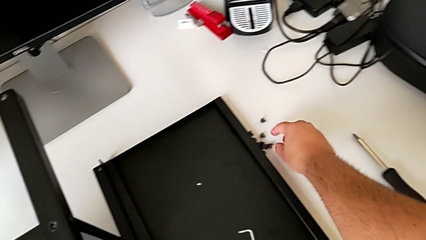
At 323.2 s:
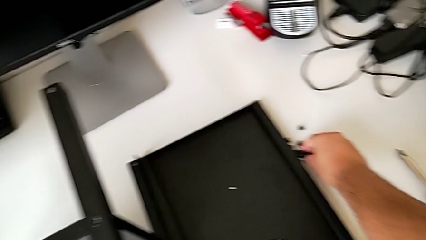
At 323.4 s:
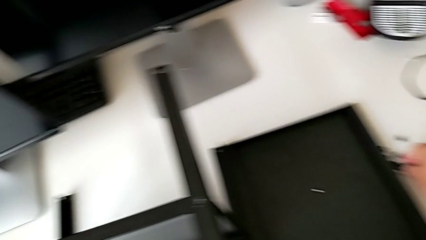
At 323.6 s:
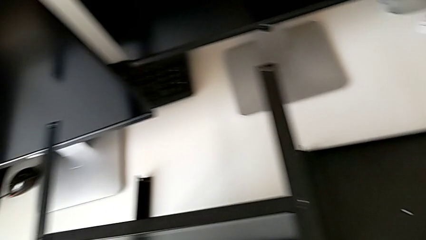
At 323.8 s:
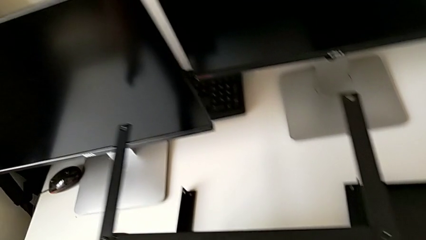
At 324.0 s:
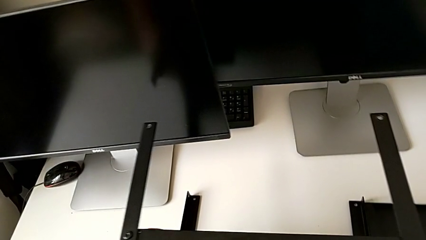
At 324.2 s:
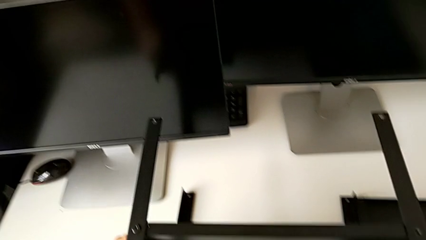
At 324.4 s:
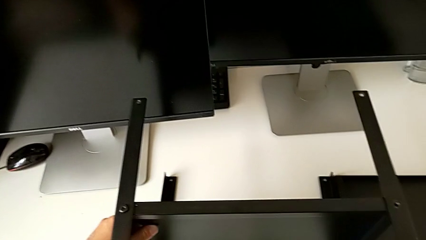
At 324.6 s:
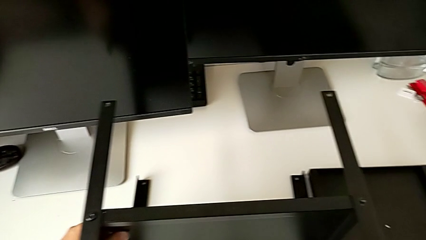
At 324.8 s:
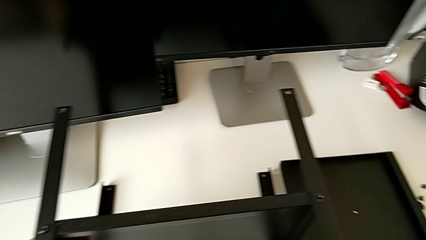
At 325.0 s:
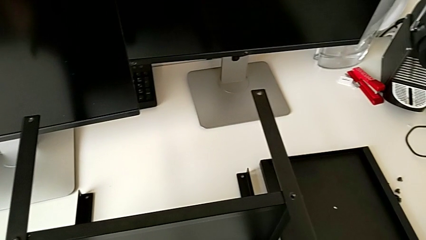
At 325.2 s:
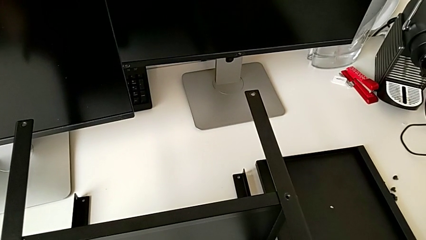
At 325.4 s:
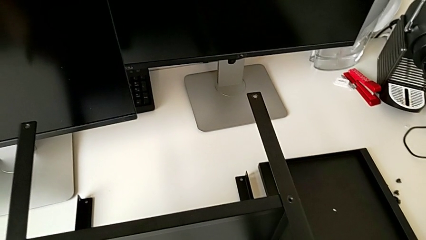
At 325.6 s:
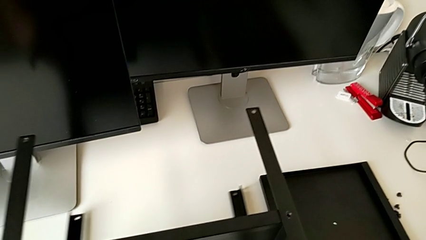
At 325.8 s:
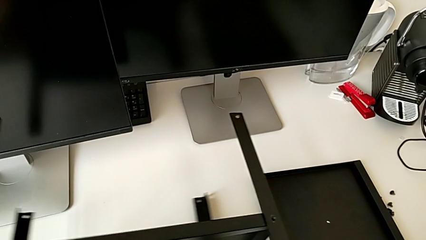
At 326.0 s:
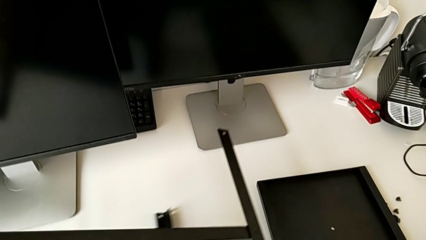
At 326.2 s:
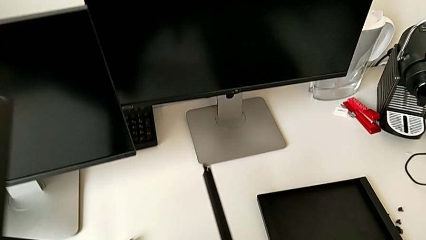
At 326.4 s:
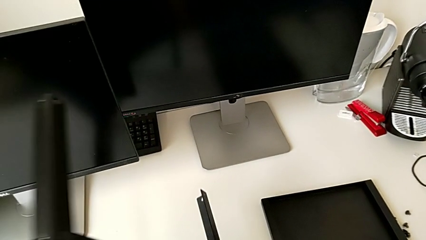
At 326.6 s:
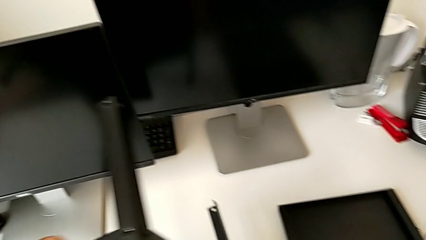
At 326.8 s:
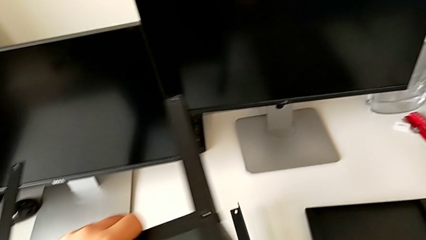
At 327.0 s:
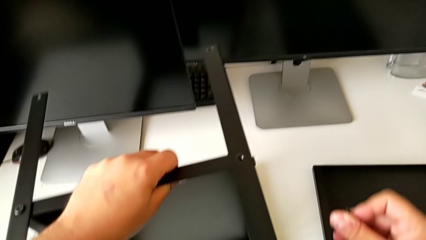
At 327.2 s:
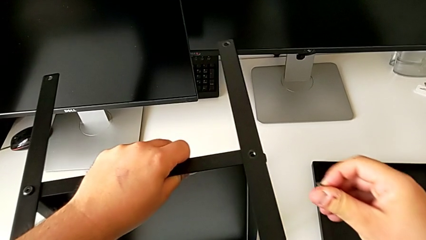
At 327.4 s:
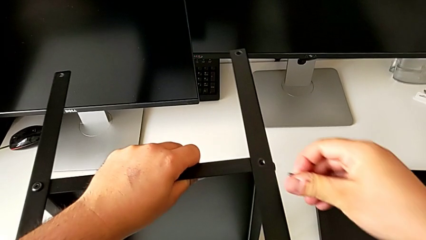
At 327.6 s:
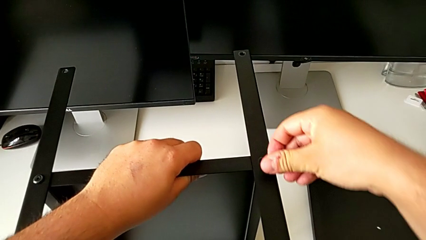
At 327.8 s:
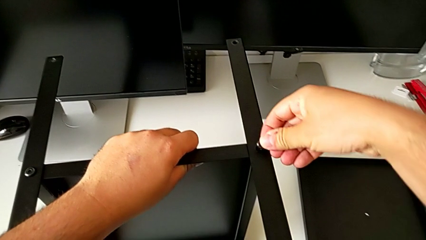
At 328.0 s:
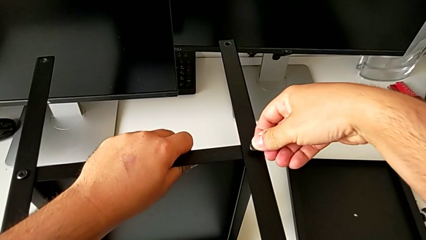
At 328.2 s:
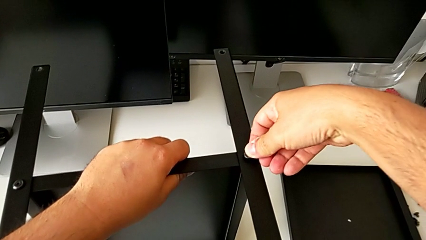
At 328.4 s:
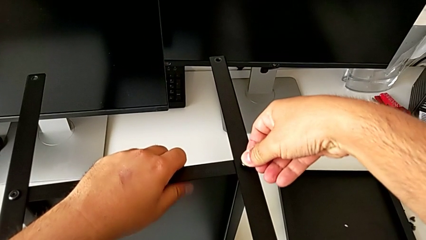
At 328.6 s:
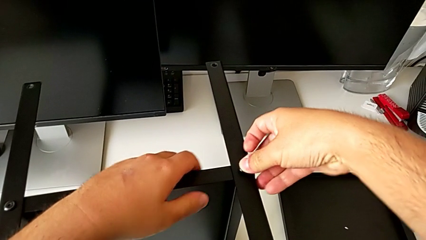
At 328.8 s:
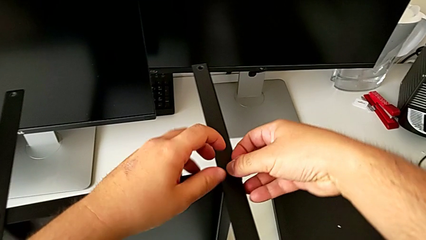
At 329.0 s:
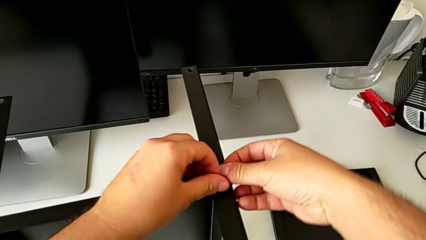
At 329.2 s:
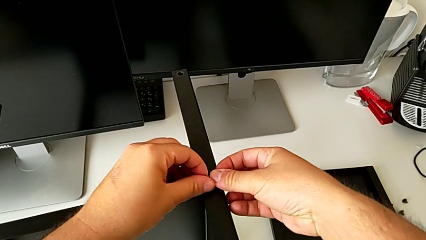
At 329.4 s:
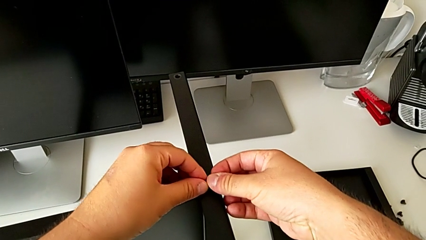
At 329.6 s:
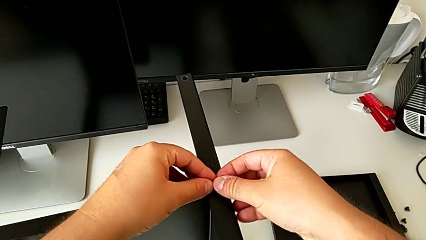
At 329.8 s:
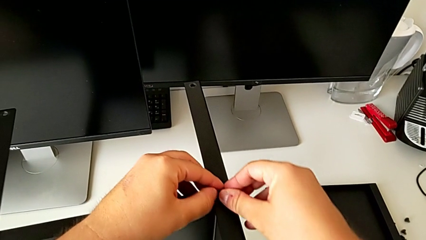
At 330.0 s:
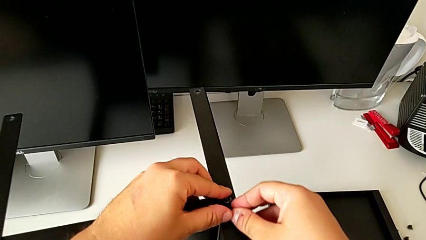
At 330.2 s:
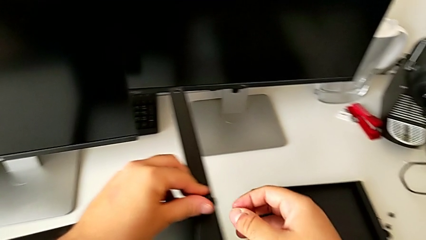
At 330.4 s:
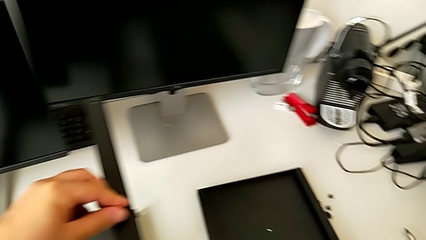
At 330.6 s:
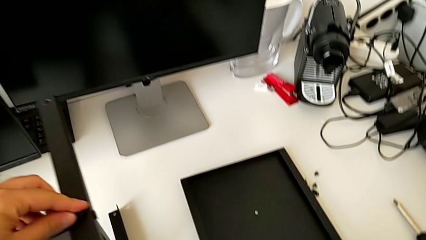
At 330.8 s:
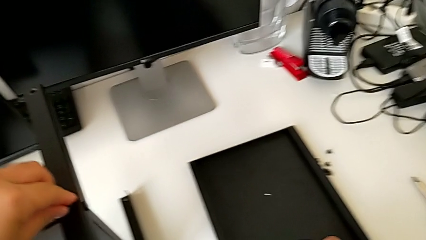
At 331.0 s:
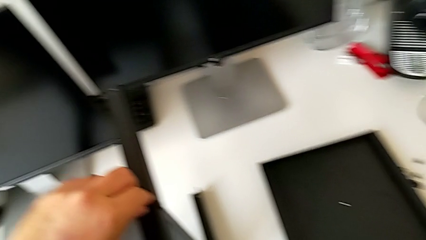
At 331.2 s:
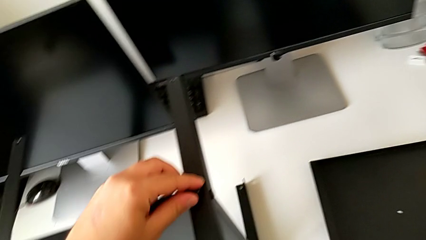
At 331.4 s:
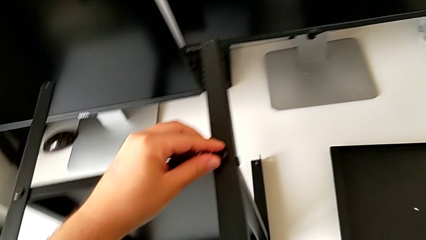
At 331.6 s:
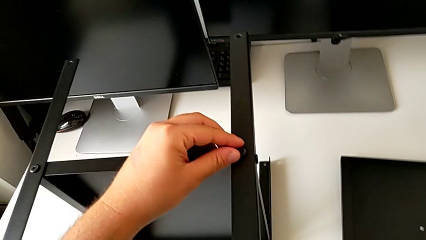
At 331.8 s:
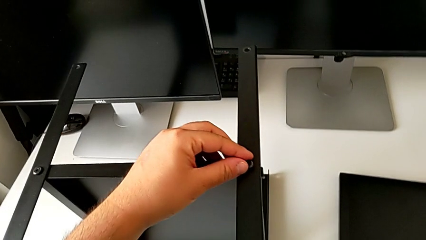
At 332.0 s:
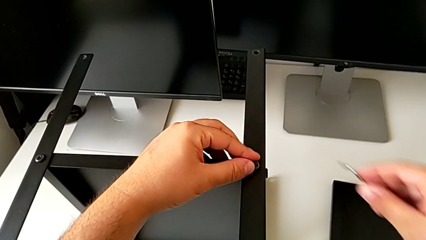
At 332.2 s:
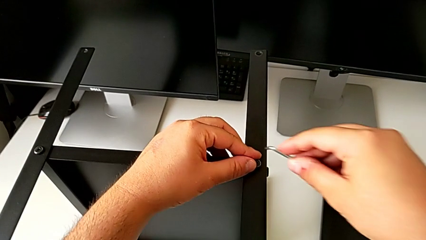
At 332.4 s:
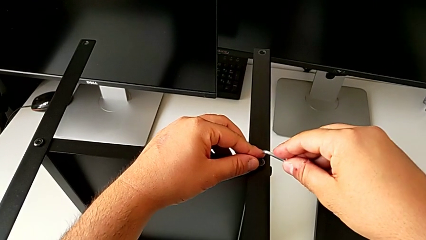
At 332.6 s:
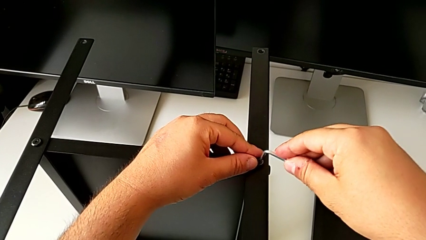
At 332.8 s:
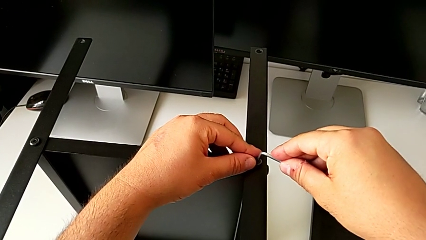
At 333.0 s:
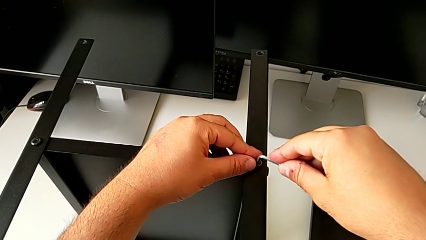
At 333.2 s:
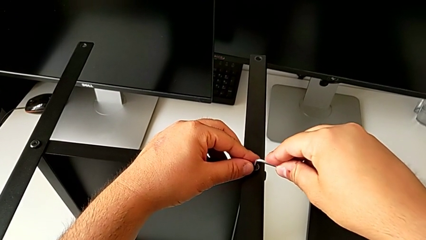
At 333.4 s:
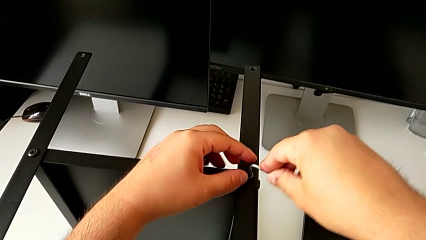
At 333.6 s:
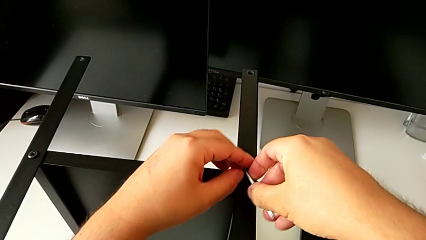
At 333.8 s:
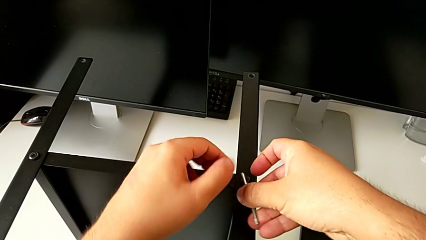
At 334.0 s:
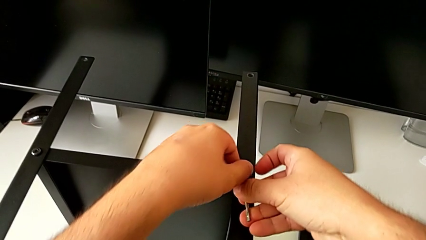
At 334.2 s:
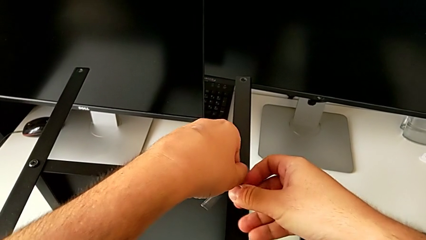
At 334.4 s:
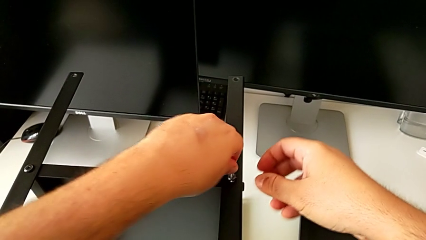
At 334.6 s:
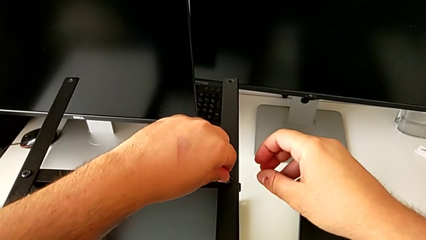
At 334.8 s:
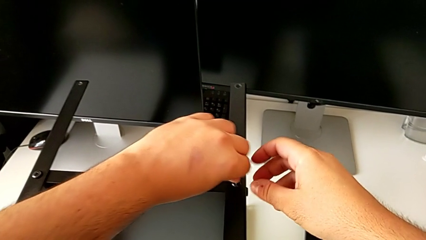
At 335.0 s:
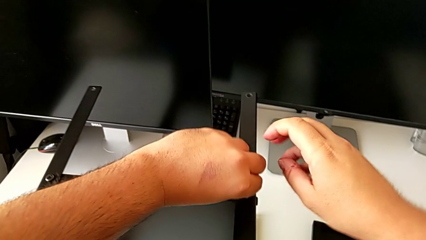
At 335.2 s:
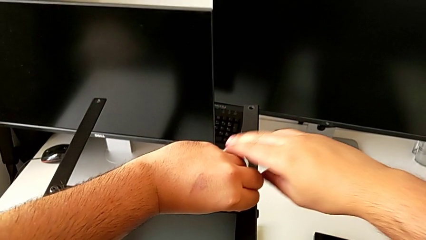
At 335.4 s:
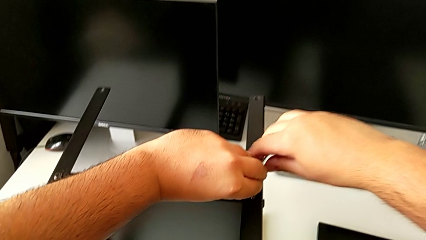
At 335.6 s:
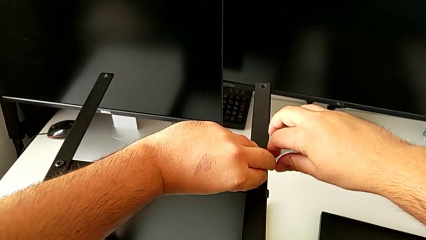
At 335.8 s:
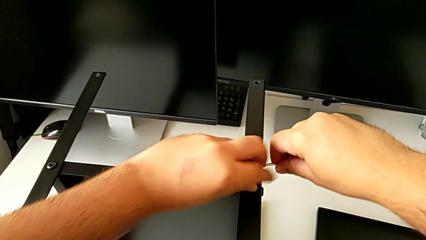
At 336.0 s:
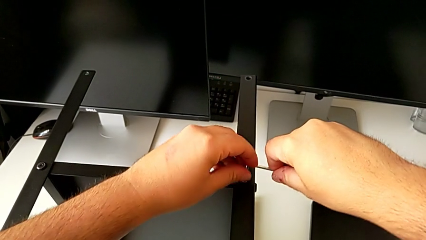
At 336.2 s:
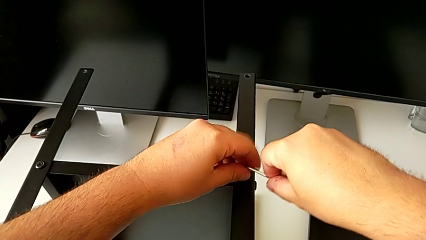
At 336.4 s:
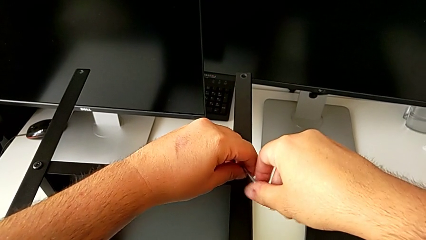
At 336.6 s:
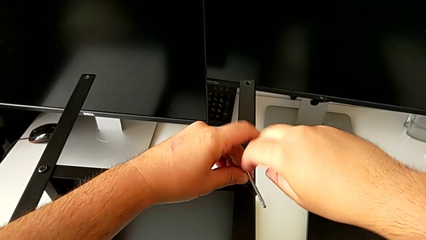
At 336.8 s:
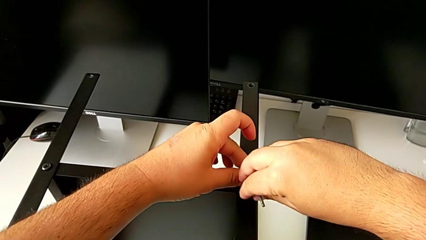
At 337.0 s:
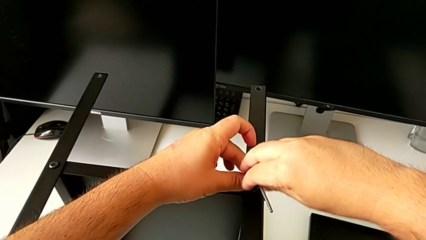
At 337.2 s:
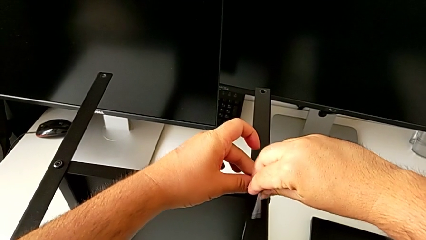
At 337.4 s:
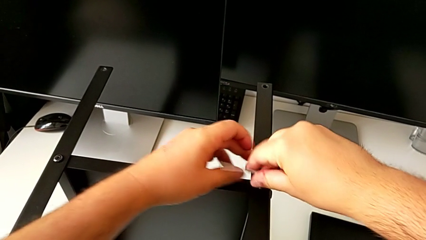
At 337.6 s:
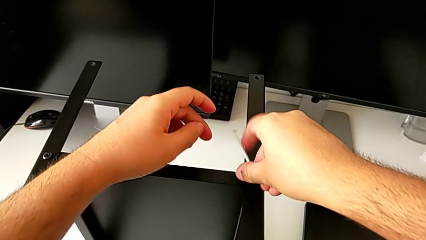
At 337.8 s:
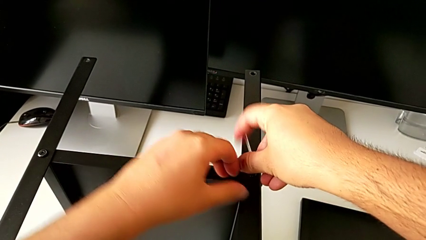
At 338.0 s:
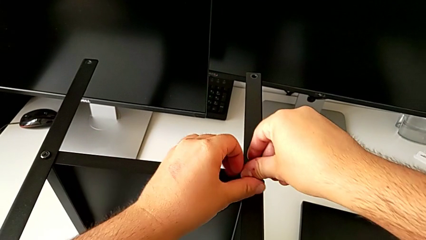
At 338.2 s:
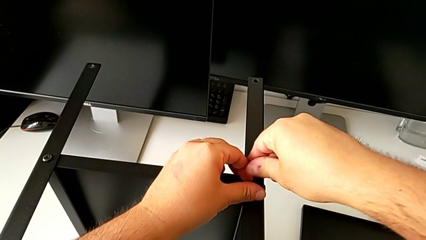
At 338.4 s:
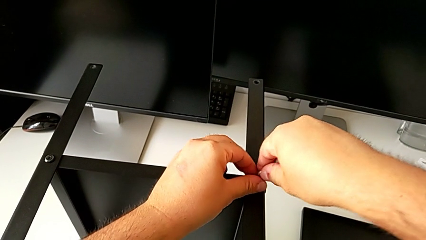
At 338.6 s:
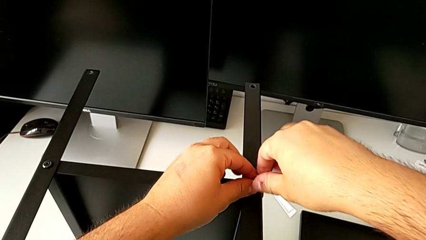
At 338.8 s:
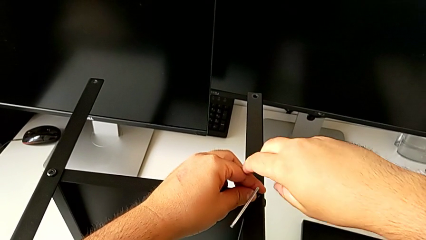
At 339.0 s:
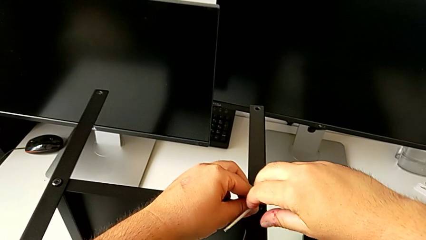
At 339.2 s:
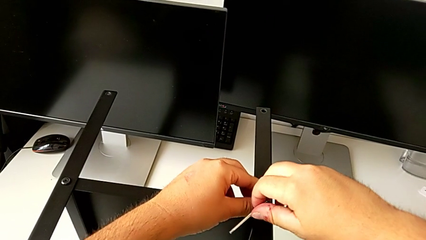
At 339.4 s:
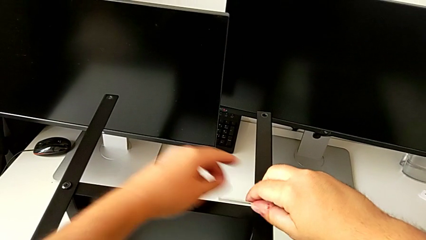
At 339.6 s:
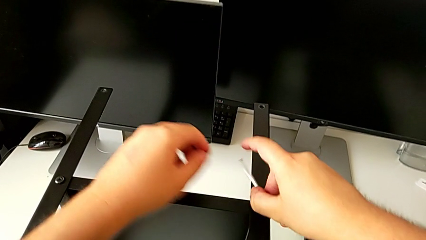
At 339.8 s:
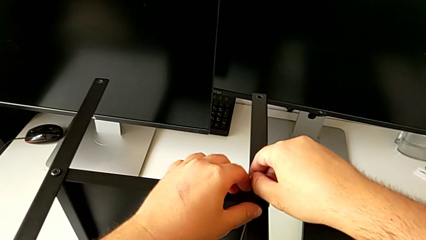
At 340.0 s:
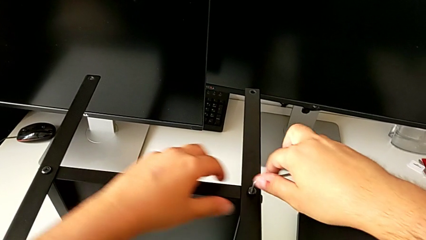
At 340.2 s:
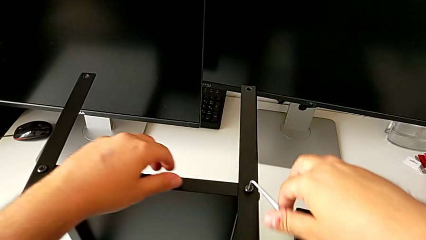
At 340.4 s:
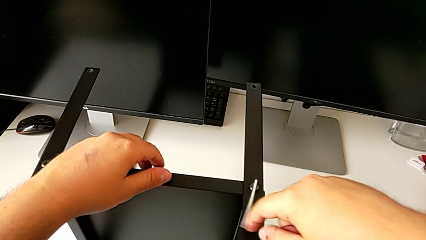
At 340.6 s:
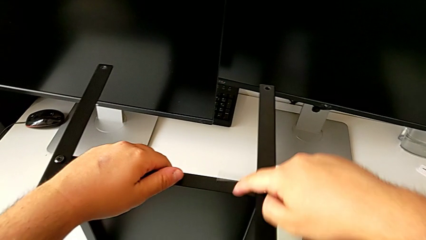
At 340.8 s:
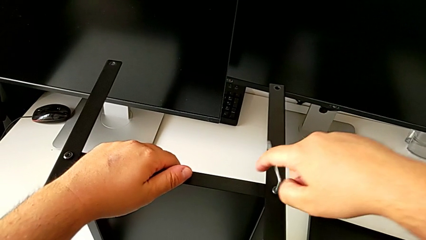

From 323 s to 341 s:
The camera wearer is assembling the fourth leg to the shelf. They grab the hex socket head, rotate the tray, grab the Allen wrench and begin to screw the hex socket head.
